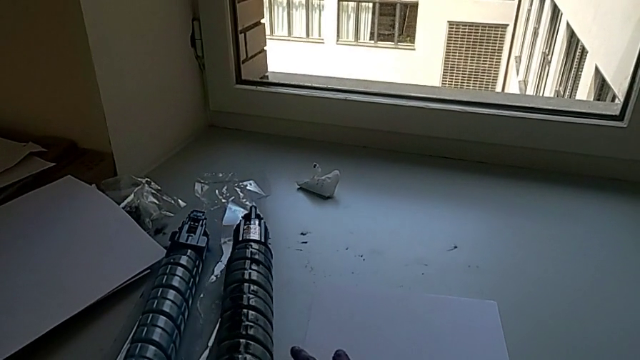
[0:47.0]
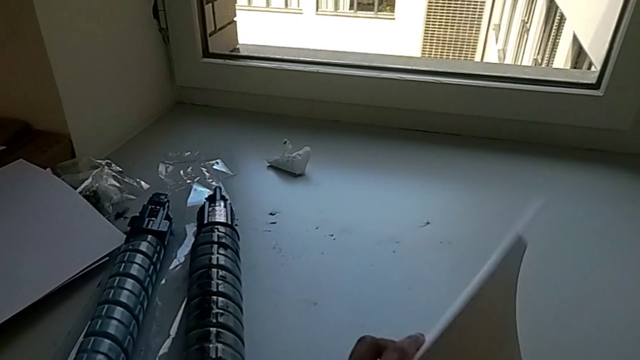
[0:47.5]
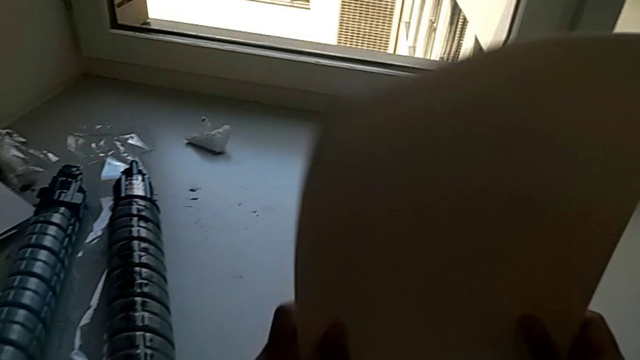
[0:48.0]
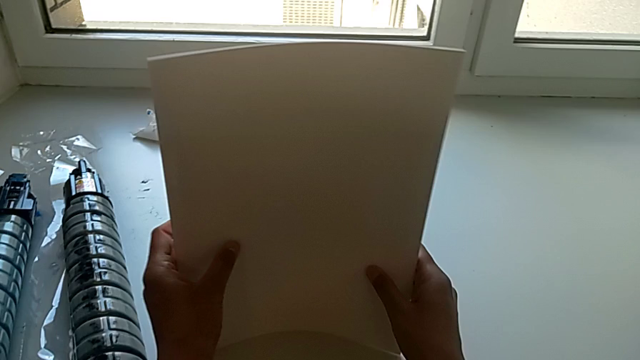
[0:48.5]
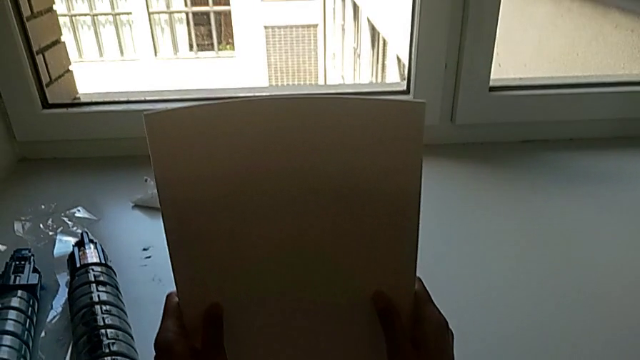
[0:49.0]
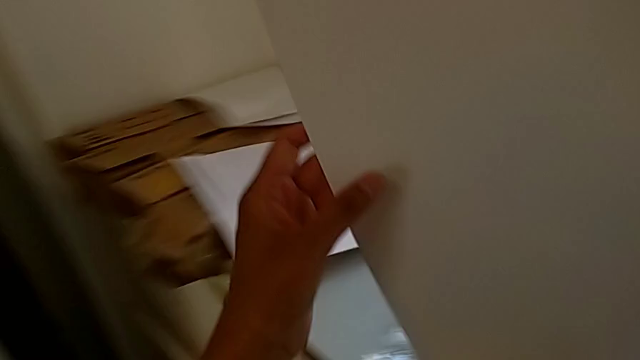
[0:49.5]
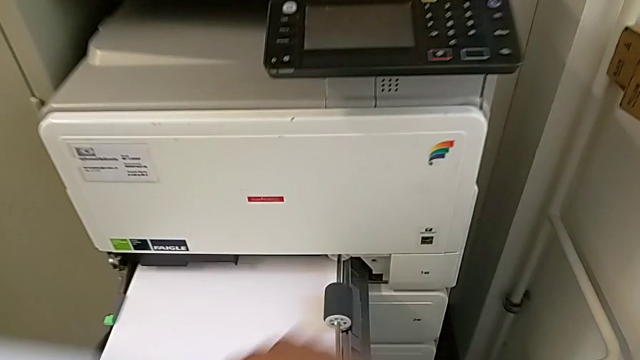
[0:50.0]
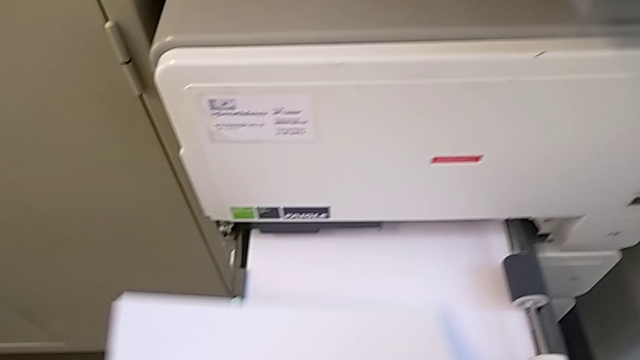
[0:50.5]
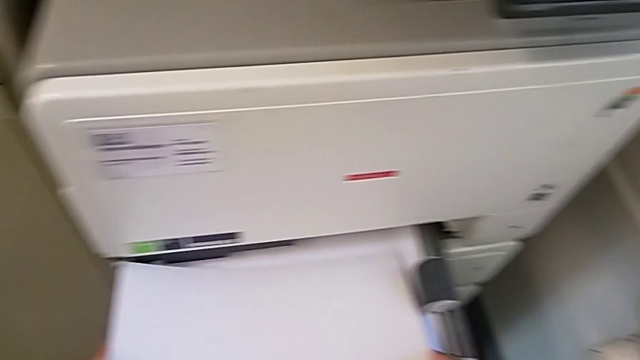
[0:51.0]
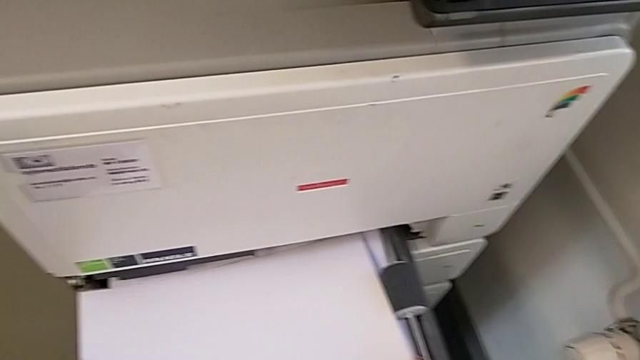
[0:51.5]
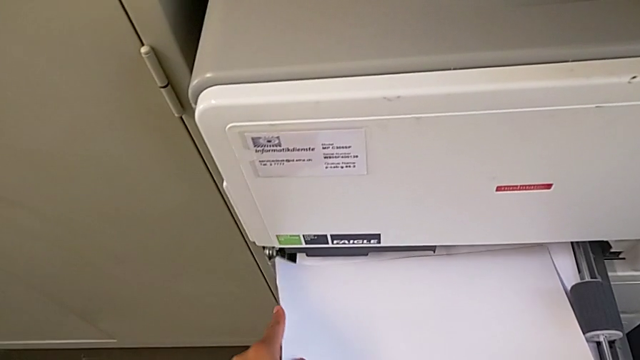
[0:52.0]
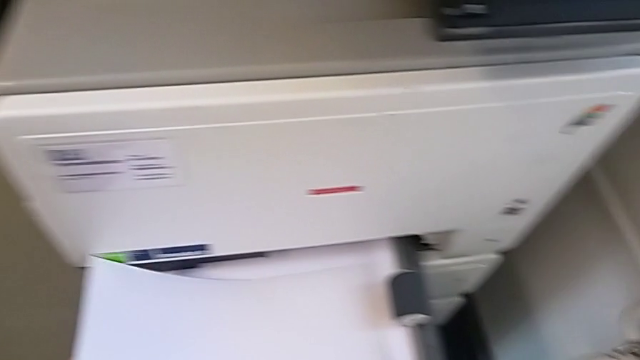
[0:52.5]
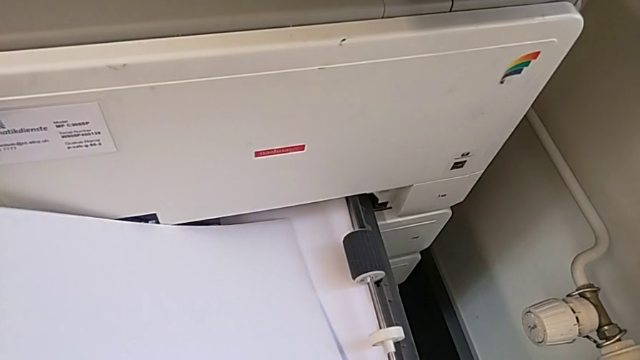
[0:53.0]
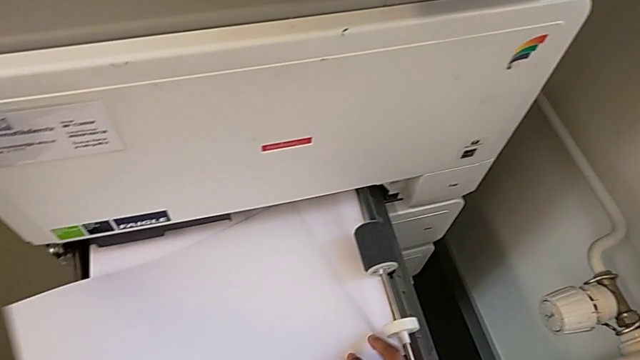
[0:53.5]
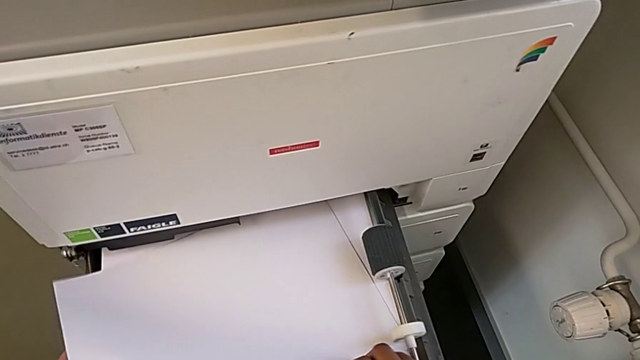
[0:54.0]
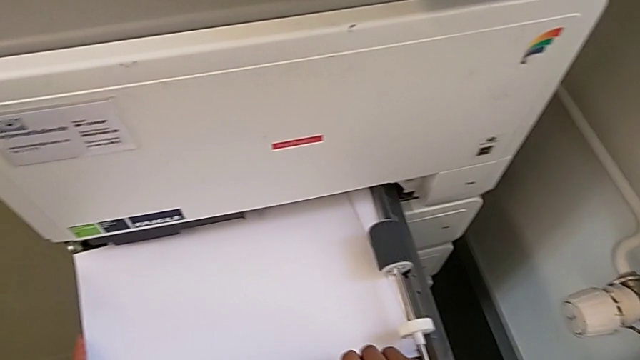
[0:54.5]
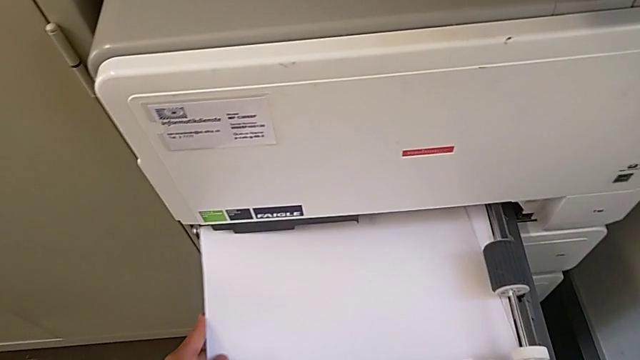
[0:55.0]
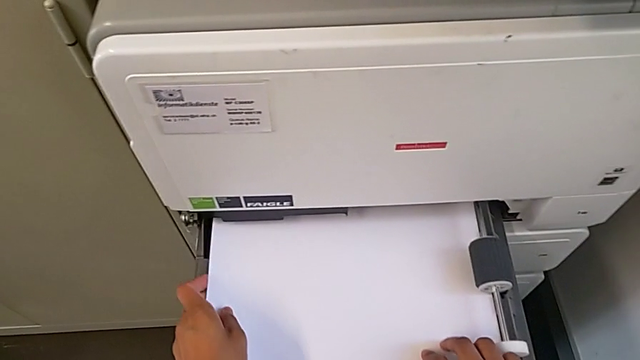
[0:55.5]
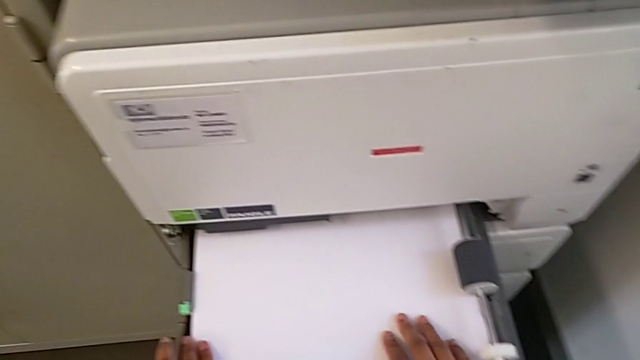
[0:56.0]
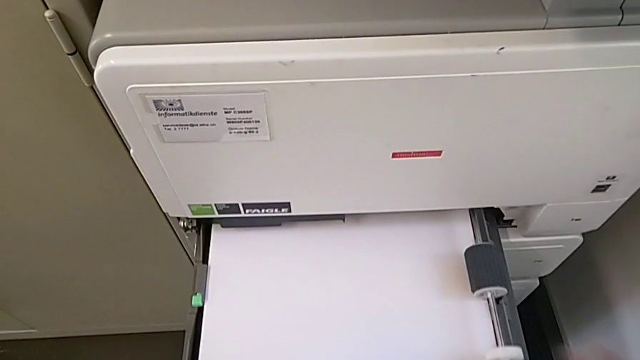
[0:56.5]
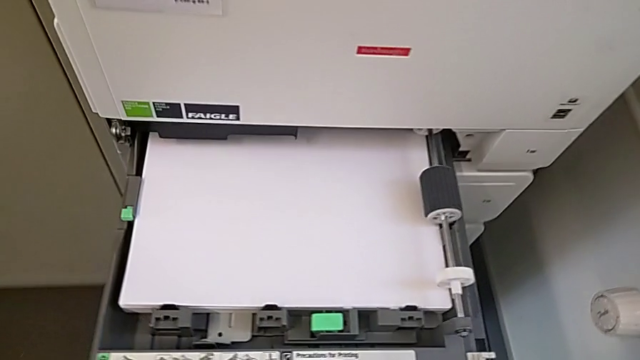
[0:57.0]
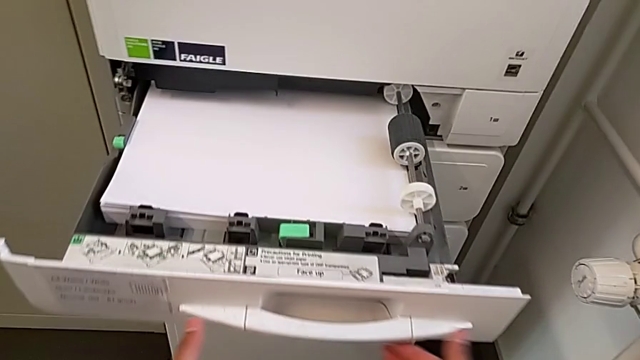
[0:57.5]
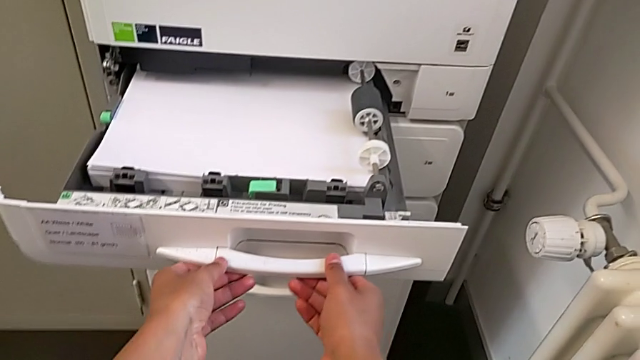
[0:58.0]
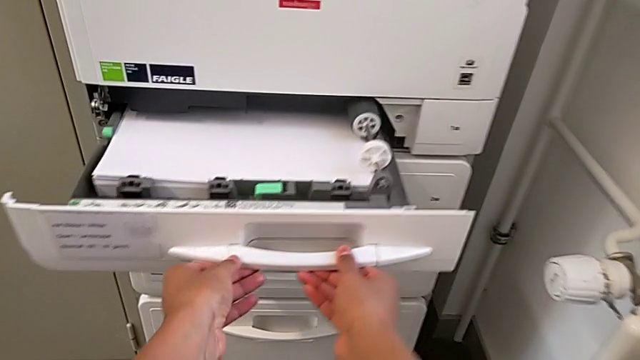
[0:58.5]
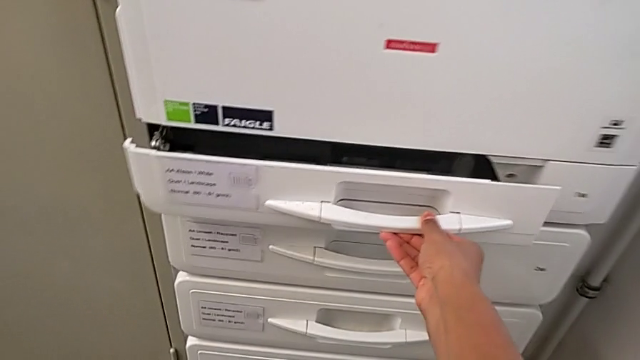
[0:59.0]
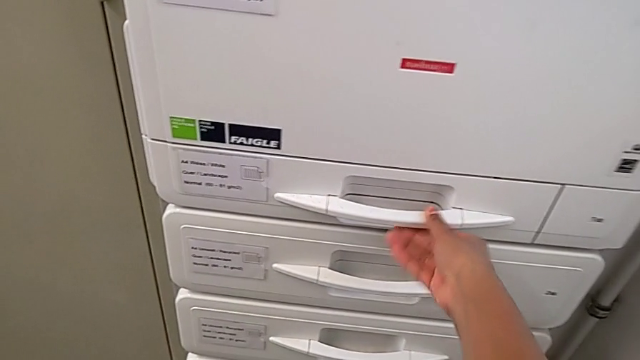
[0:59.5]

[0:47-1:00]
The camera wearer is loading the paper stack into the paper tray. They grab the paper stack, align it, approach the paper tray, insert the paper stack and close the paper tray.

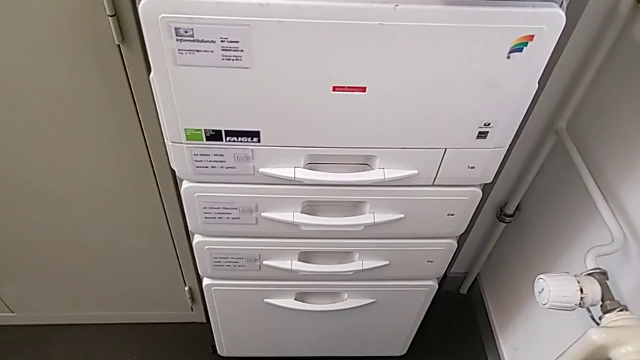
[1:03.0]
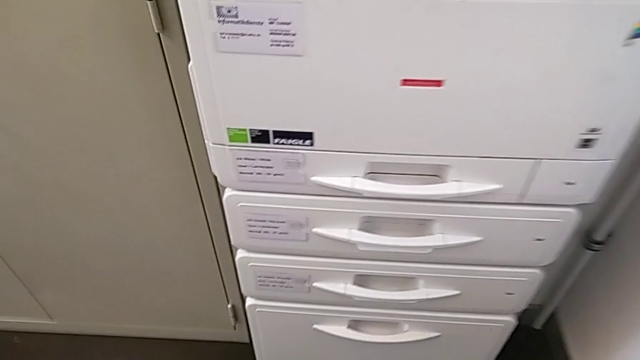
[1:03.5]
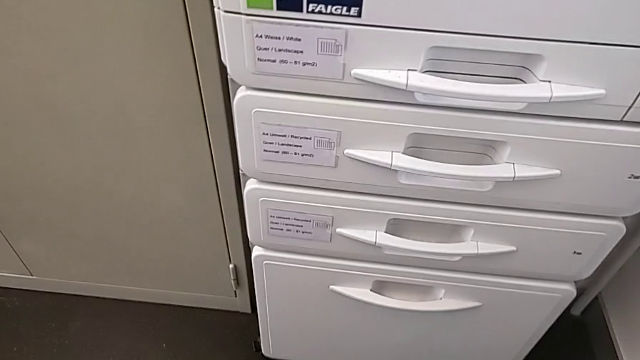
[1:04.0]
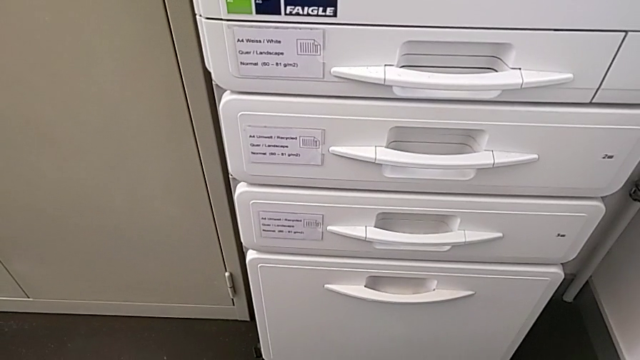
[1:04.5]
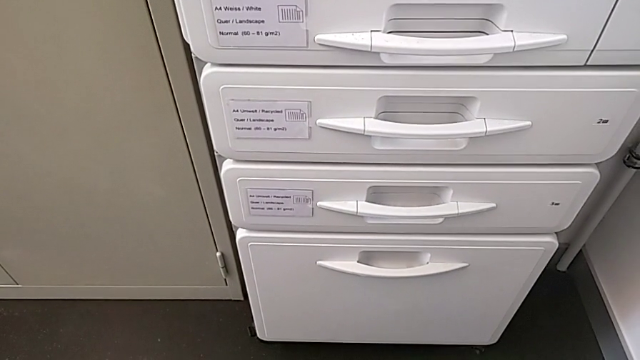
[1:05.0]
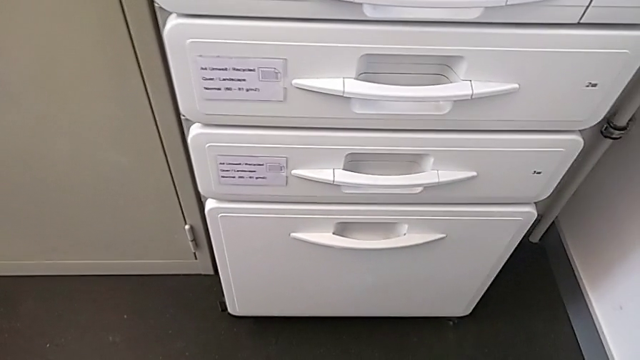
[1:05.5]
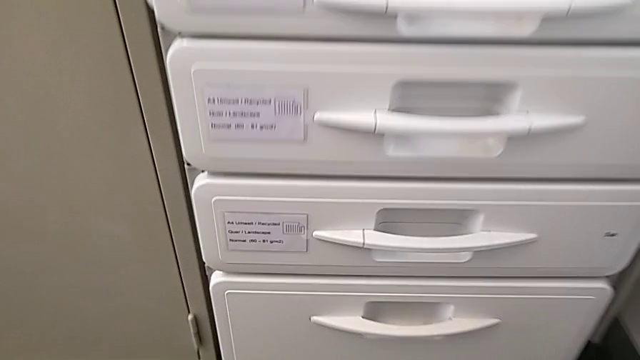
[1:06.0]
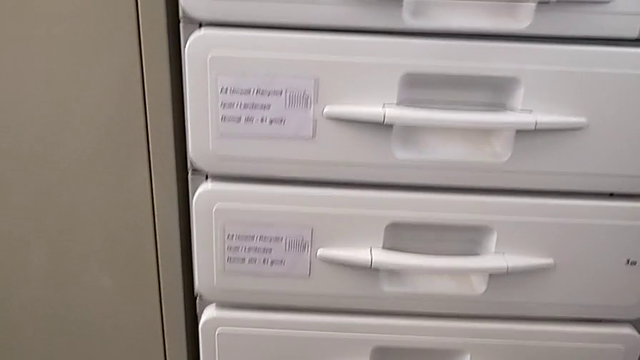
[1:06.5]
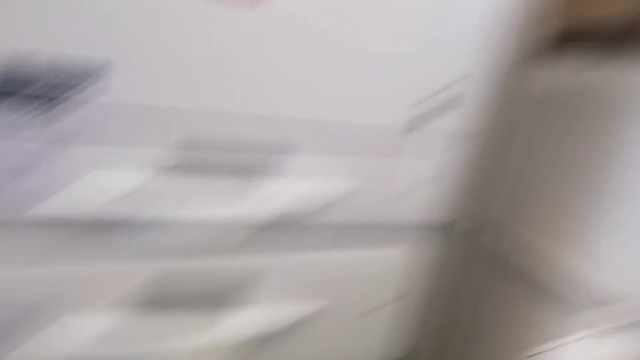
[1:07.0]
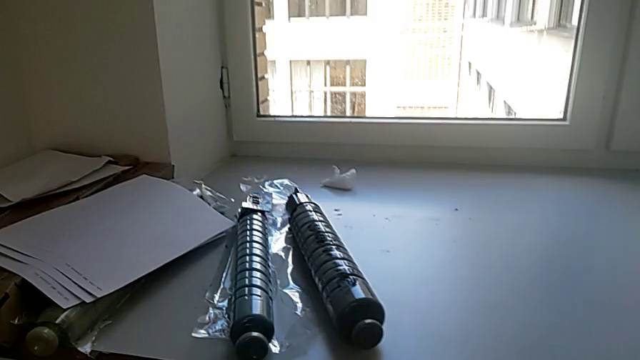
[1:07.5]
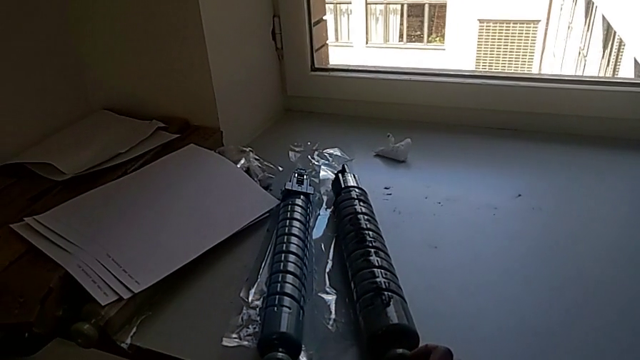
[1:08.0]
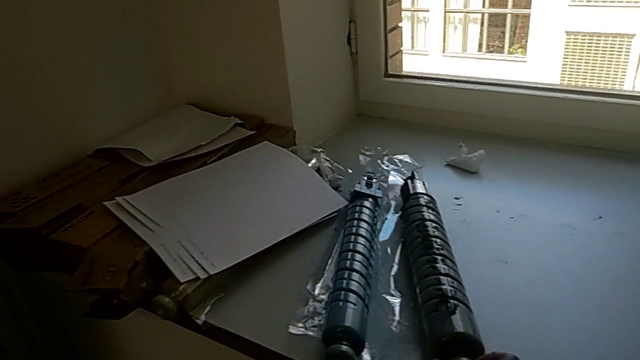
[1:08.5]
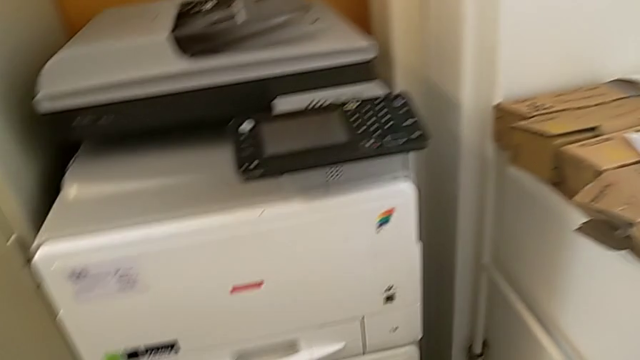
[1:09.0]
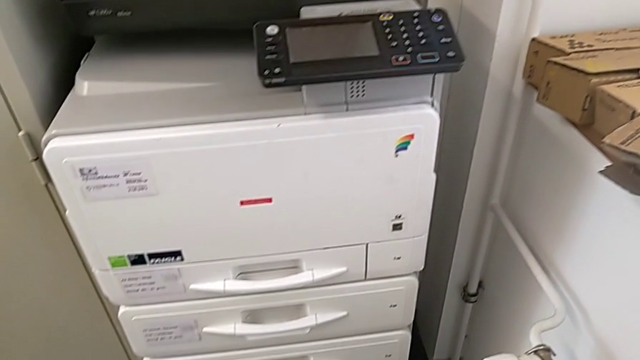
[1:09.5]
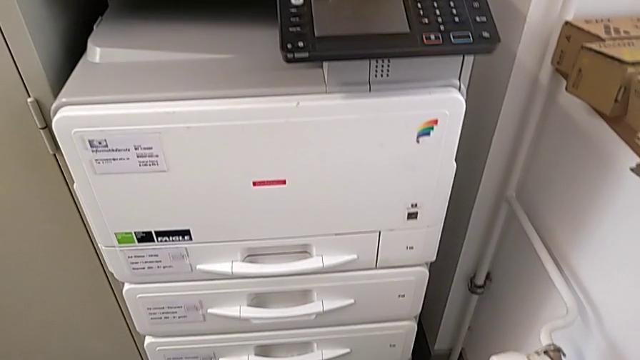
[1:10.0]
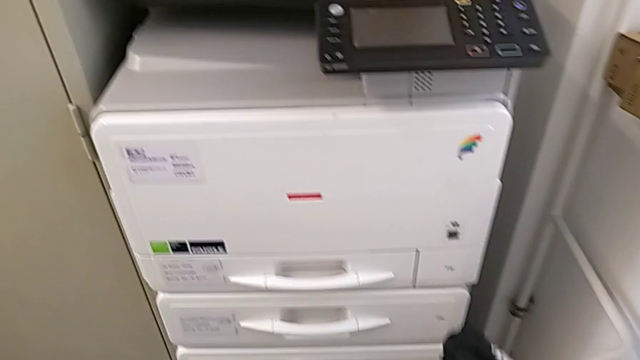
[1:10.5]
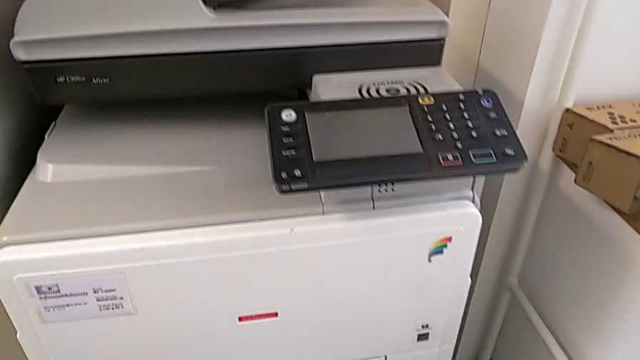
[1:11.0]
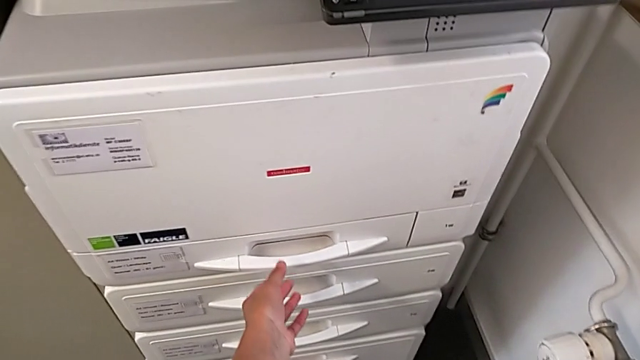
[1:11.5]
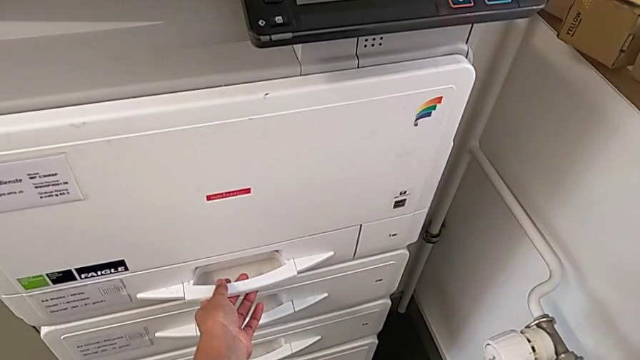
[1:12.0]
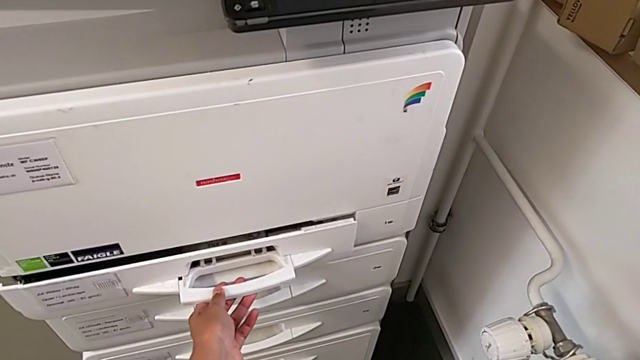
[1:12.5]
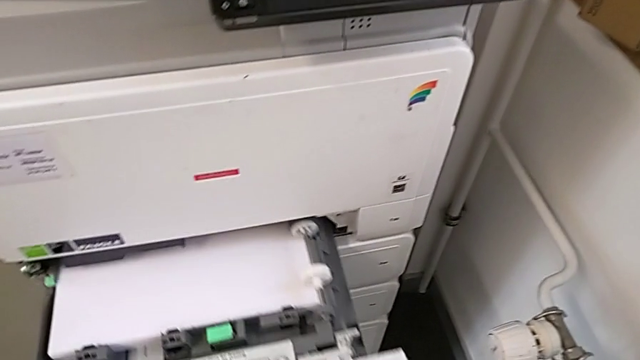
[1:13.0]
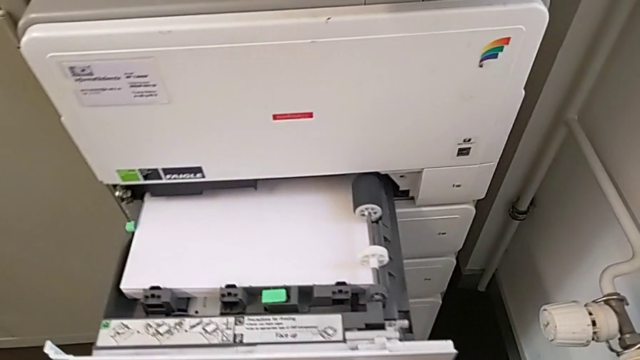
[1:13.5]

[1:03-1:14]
The camera wearer is exchanging the black ink cartridge. They grab the new ink cartridge, hold the black ink cartridge with the right hand, wrongly grab the handle and open the paper tray.
